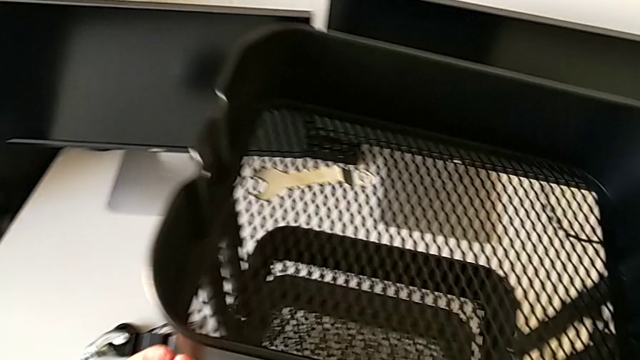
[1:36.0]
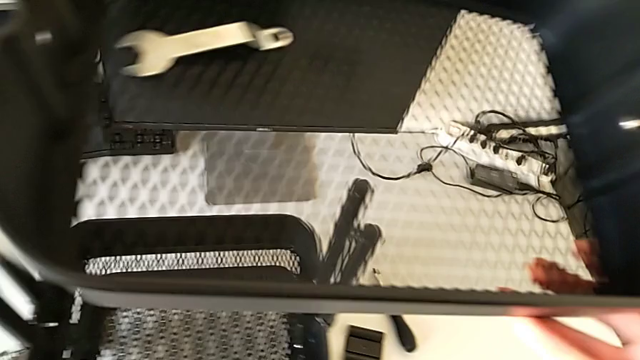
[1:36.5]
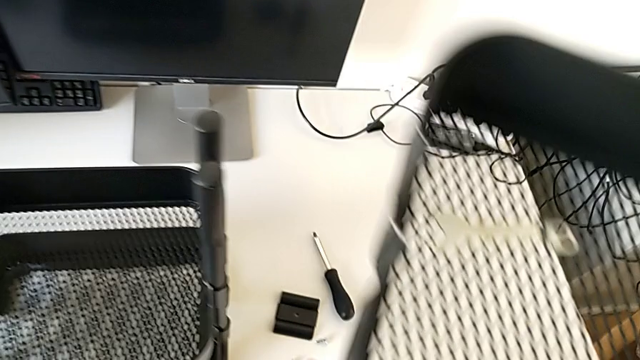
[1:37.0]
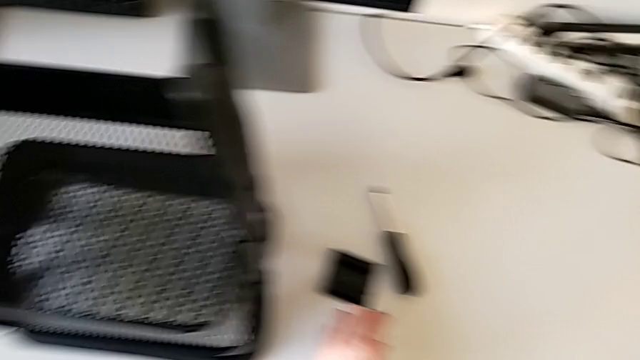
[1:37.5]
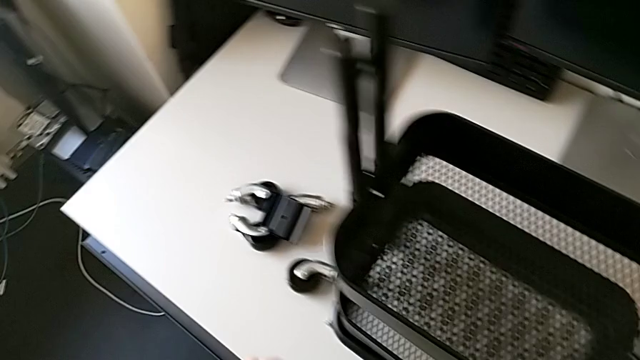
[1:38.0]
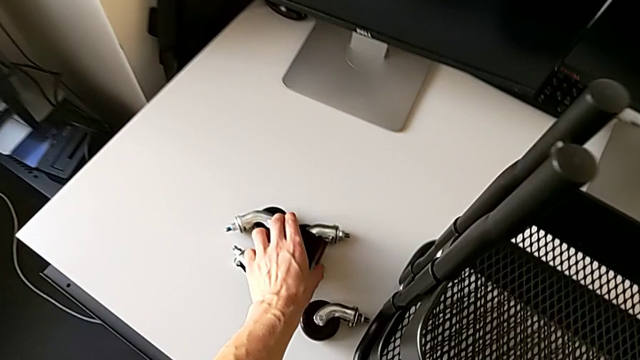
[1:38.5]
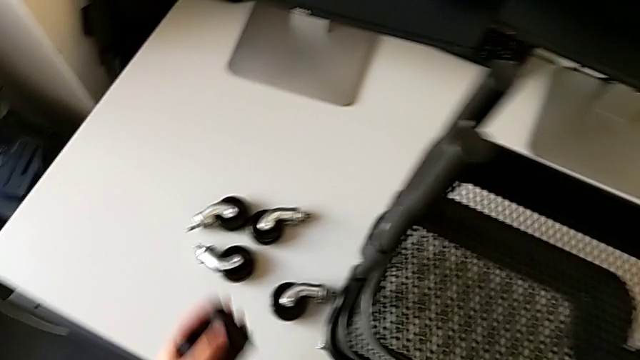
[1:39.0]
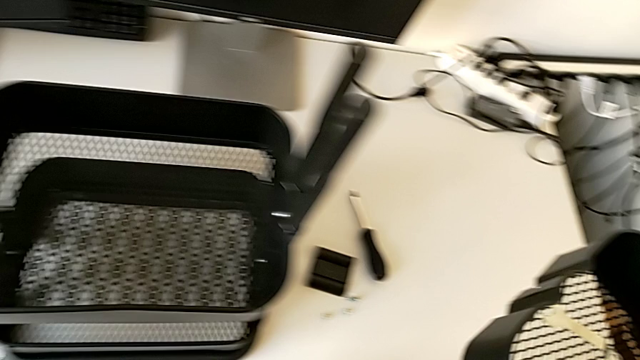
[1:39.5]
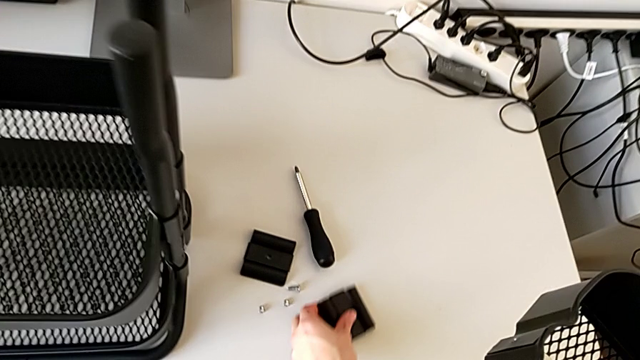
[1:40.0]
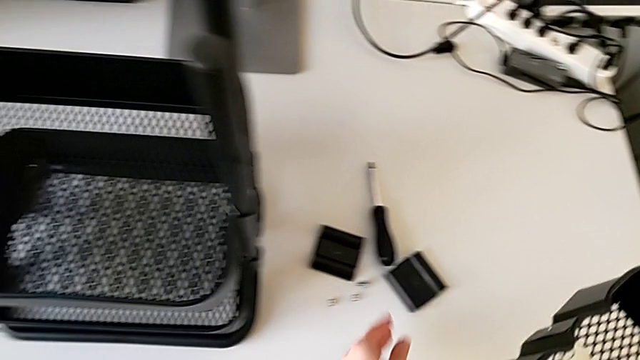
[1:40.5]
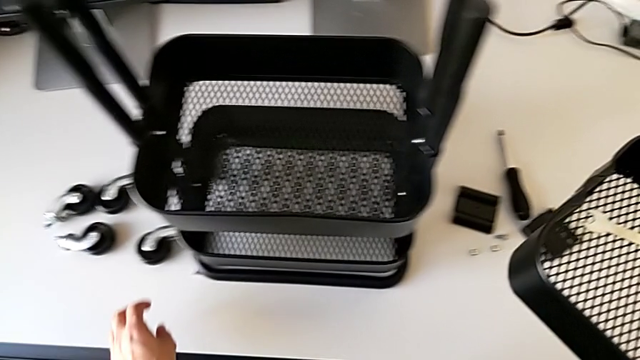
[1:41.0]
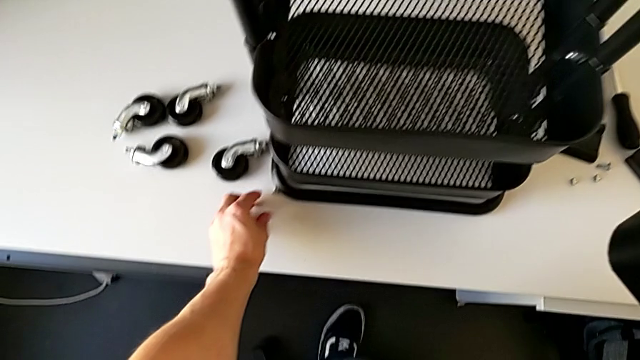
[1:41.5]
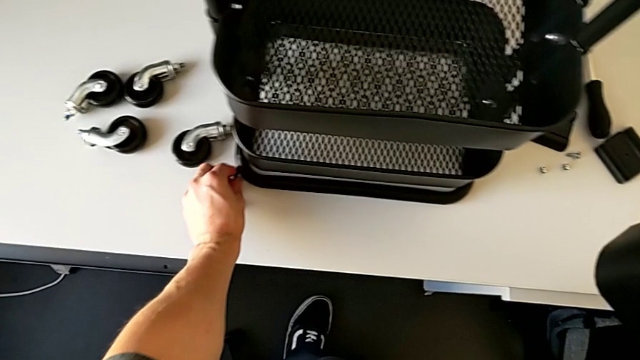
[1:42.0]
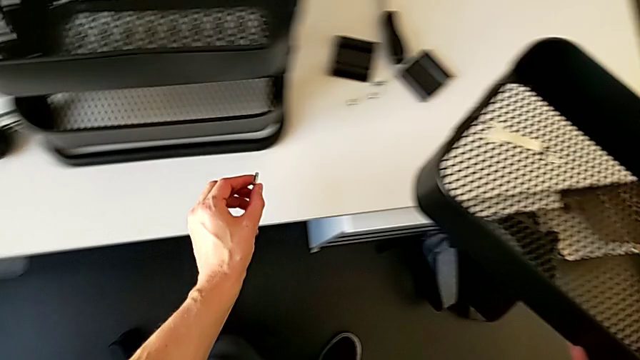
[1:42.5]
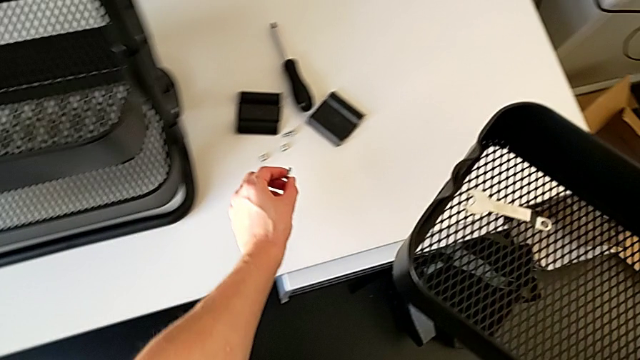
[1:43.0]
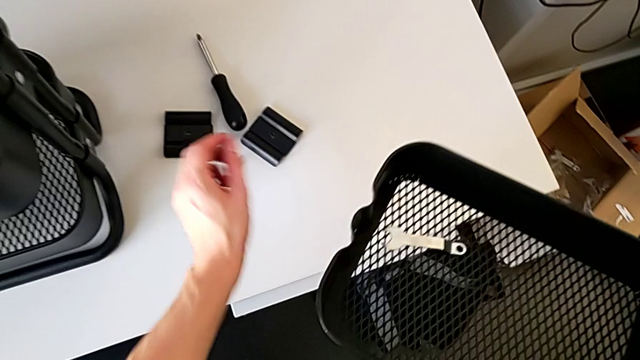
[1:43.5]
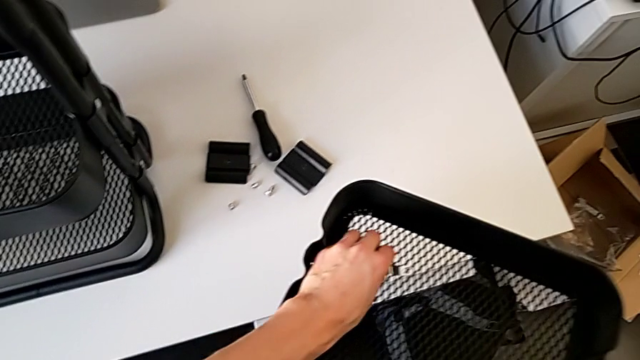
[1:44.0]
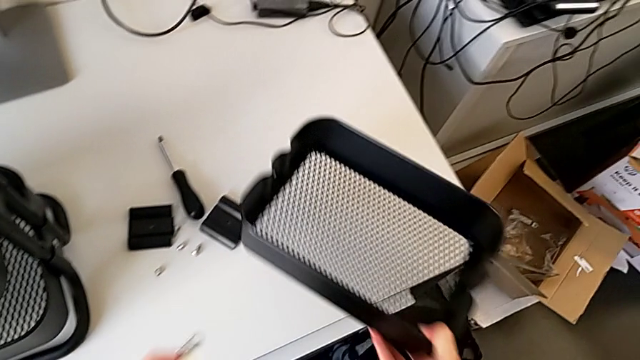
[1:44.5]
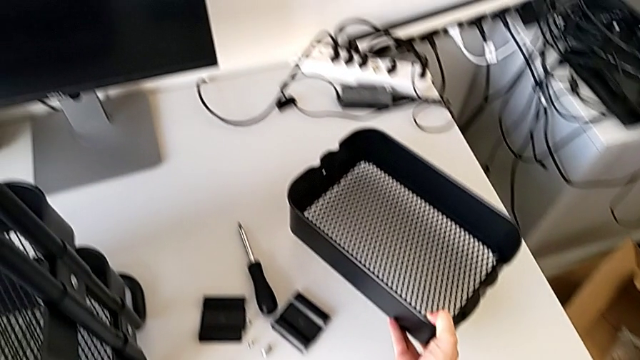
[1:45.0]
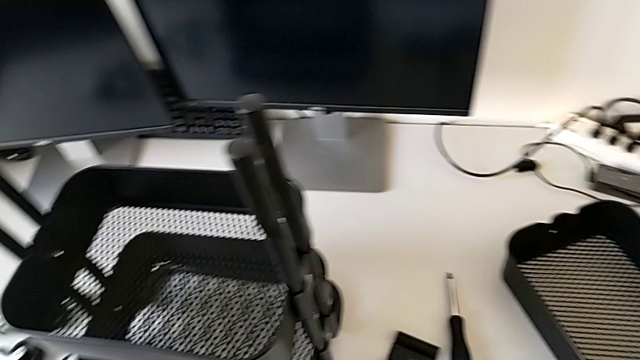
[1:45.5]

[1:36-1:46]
The camera wearer is disassembling the top tray of the furniture. They place the hexagon cap nut, grab the bracket, place it, grab the bolt, place it, grab the hexagonal wrench and place the grid tray.

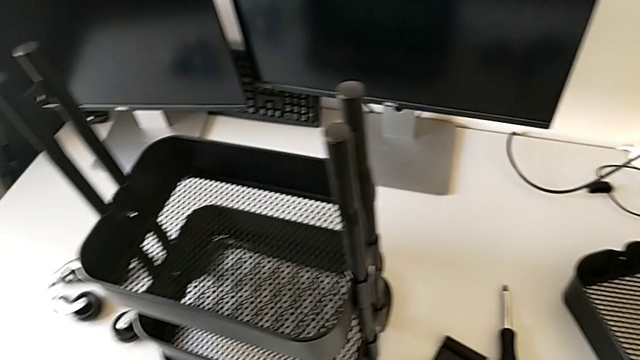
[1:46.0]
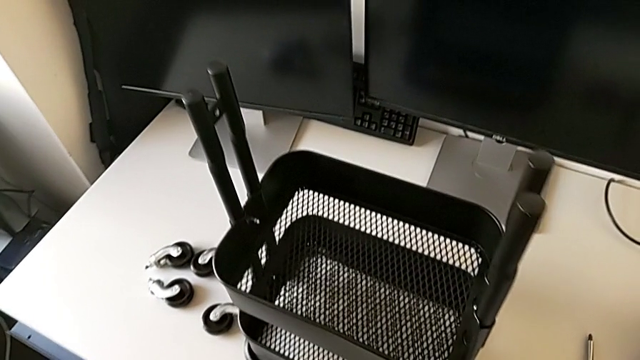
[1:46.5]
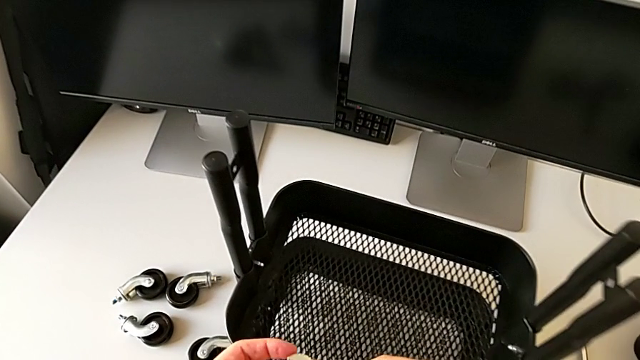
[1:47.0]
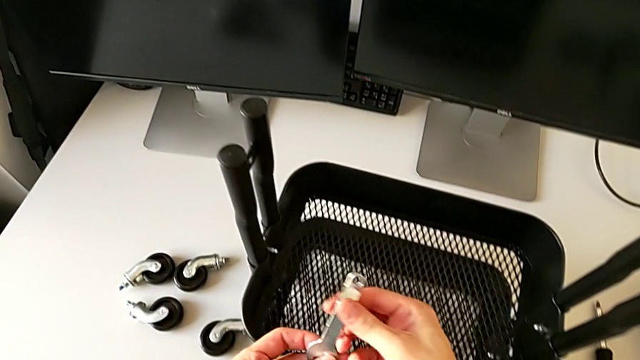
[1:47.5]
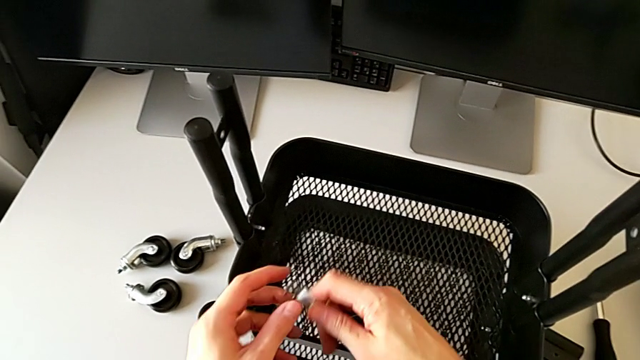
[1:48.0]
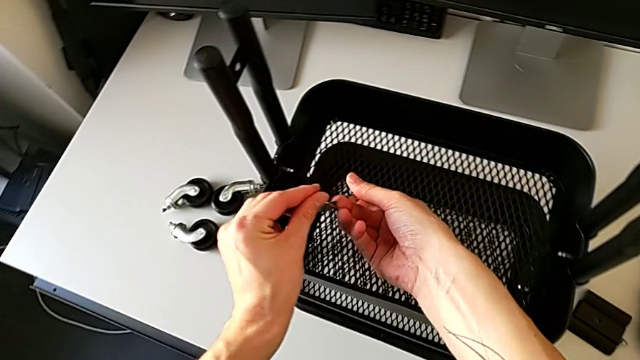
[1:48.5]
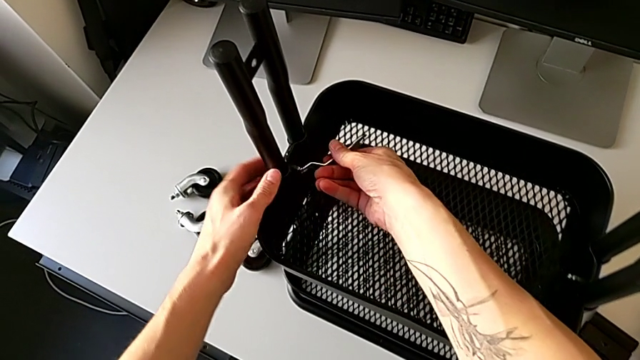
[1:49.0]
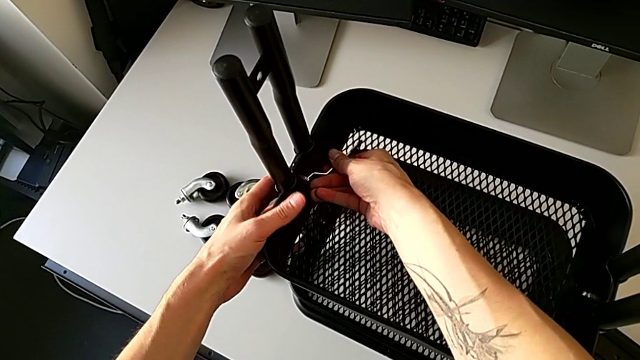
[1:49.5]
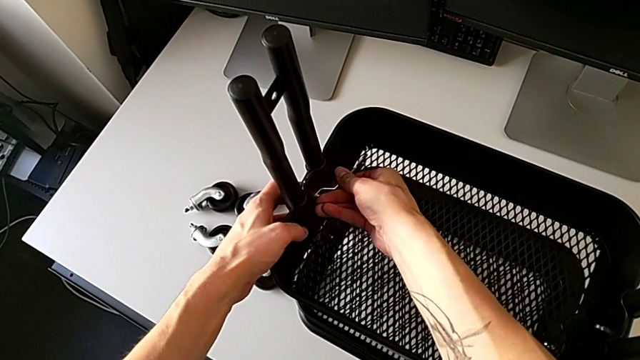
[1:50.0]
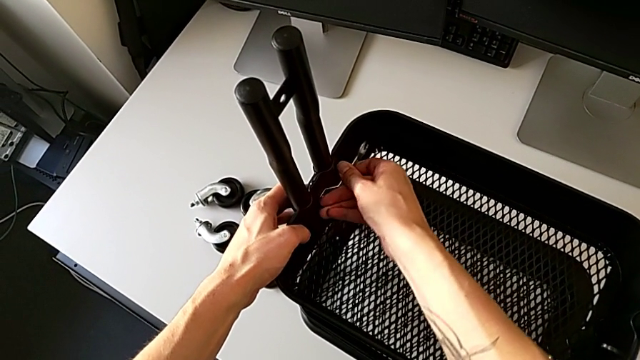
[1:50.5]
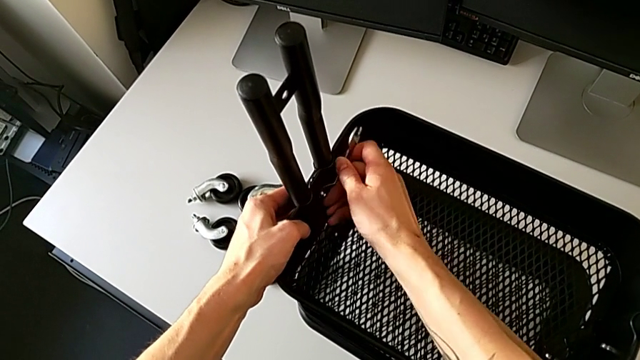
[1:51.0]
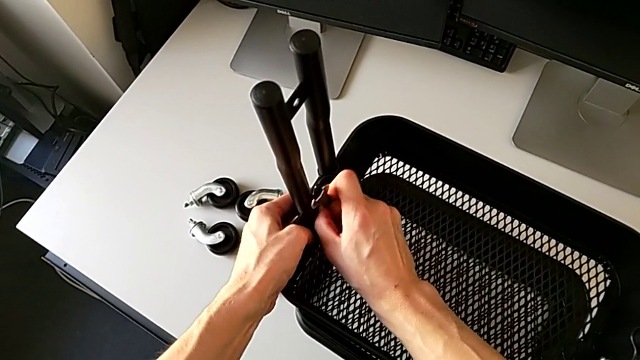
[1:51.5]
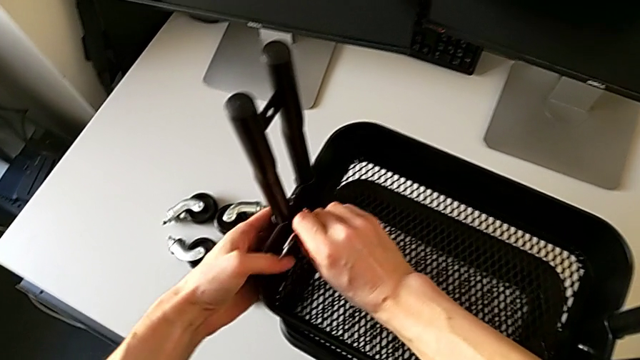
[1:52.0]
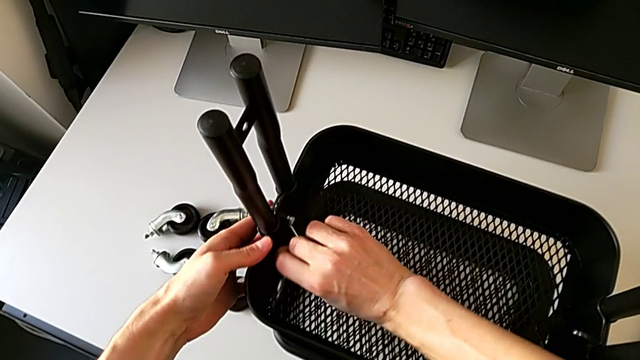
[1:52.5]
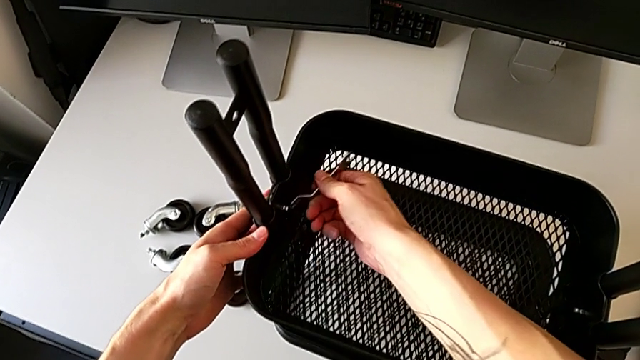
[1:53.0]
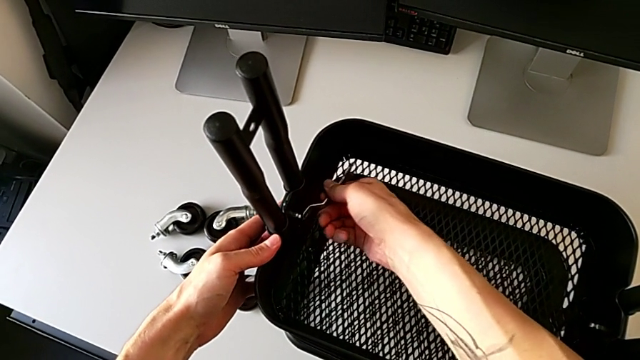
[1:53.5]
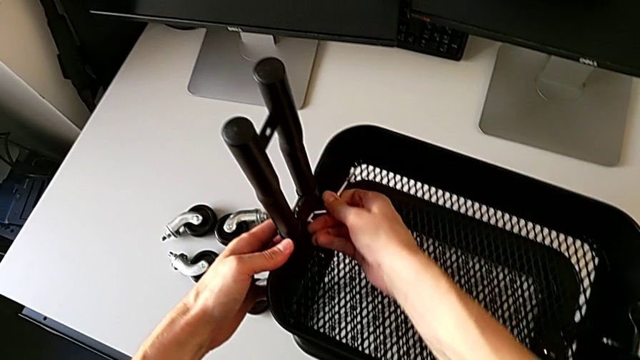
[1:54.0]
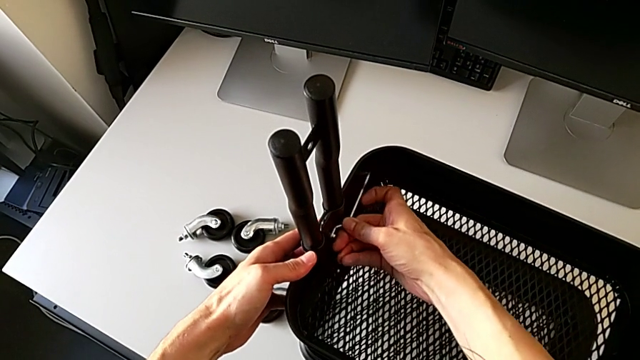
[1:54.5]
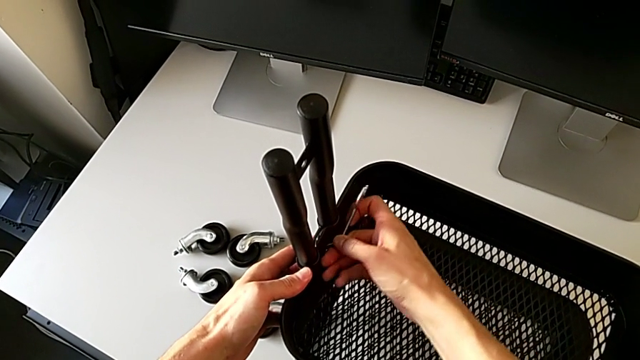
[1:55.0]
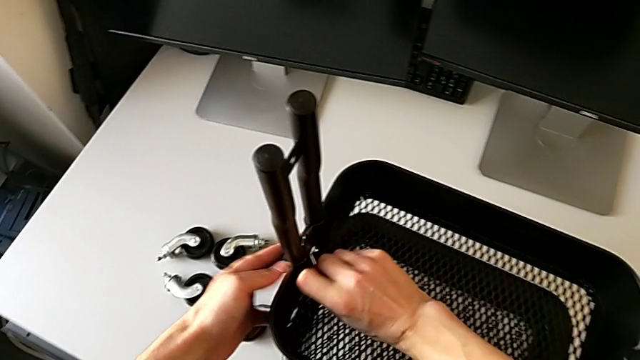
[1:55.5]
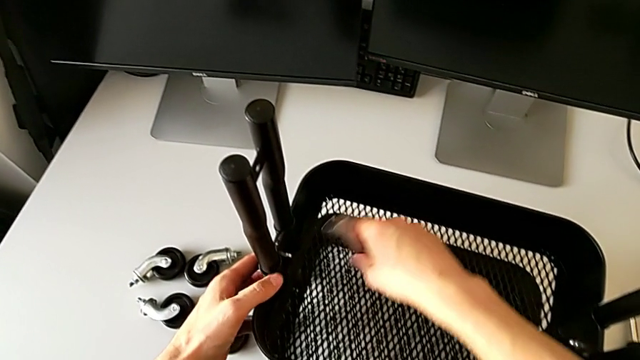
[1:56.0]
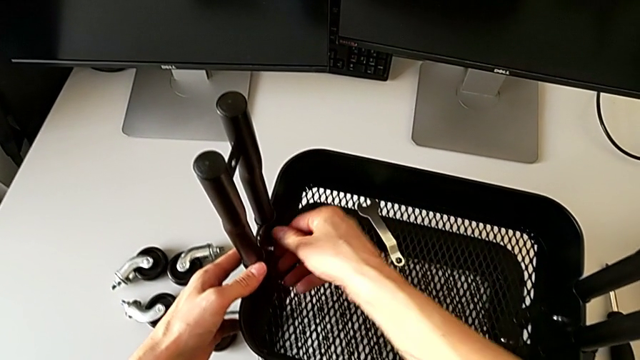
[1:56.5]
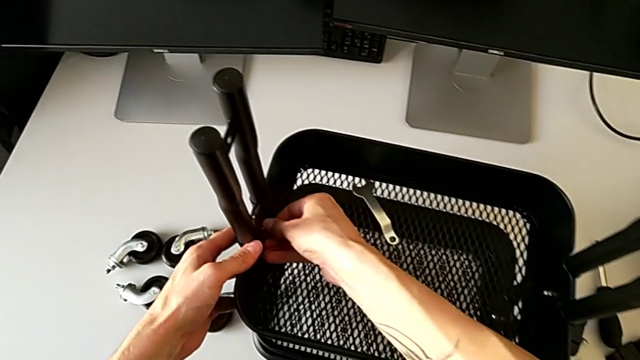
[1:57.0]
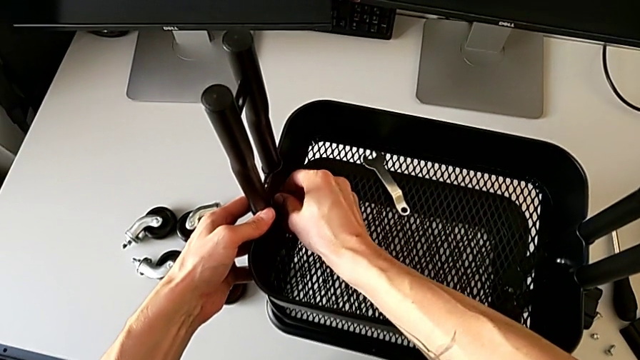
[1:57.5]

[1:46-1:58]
The camera wearer is disassembling the bracket of the middle tray. They insert the hexagonal wrench, unscrew the hexagon cap nut, withdraw the hexagonal wrench, place it and begin to wrongly unscrew the hexagon cap nut by hand.
